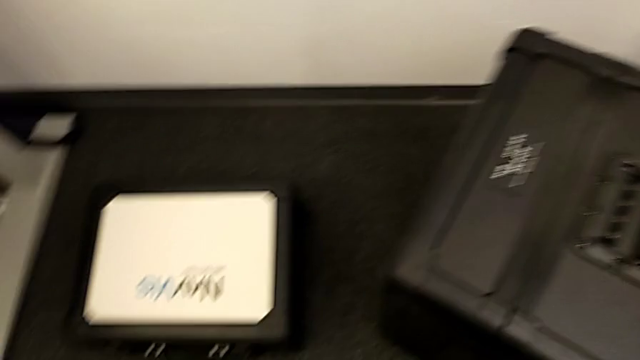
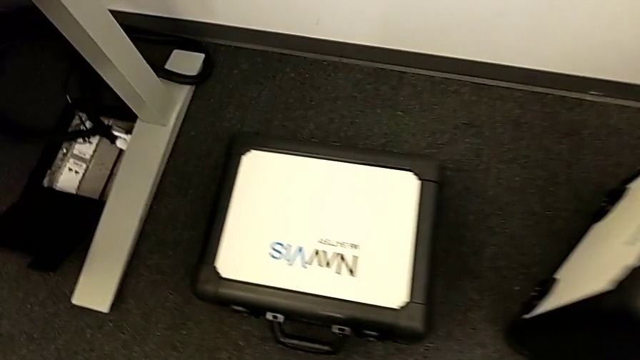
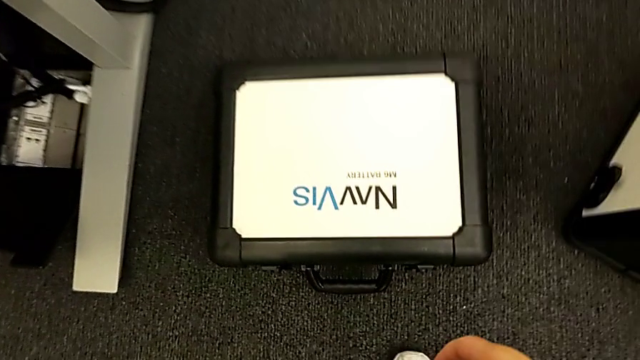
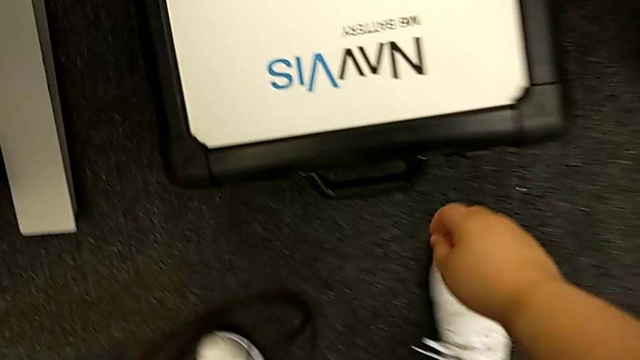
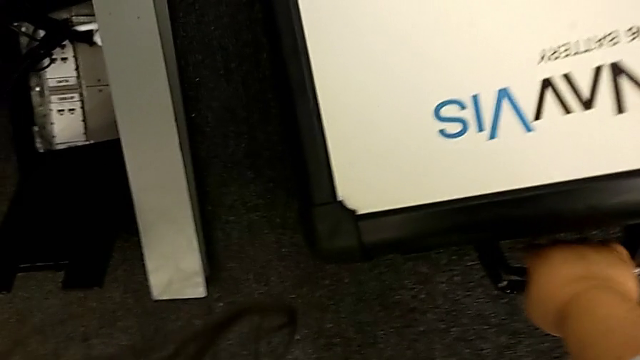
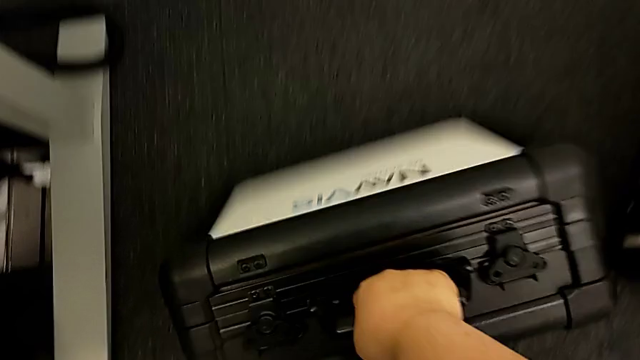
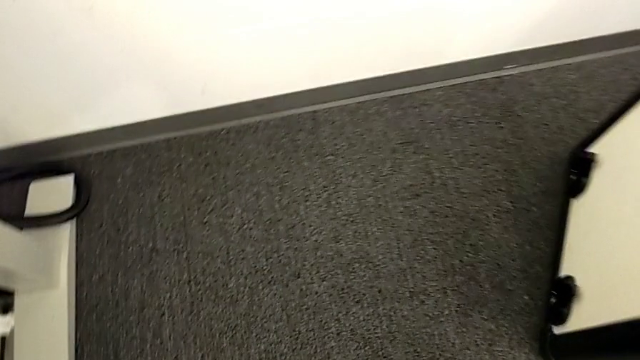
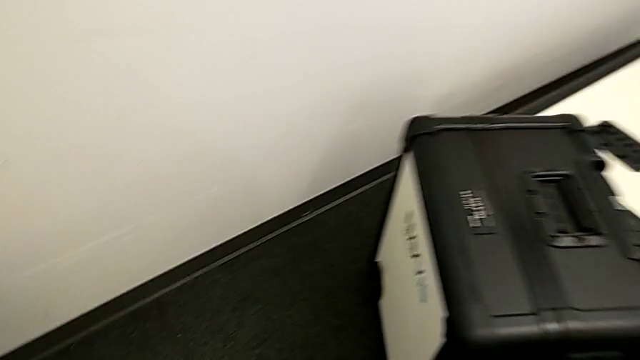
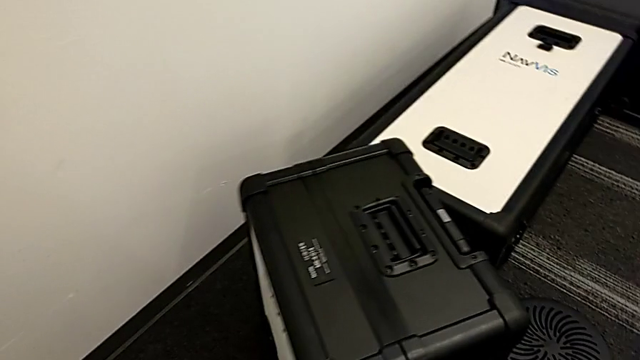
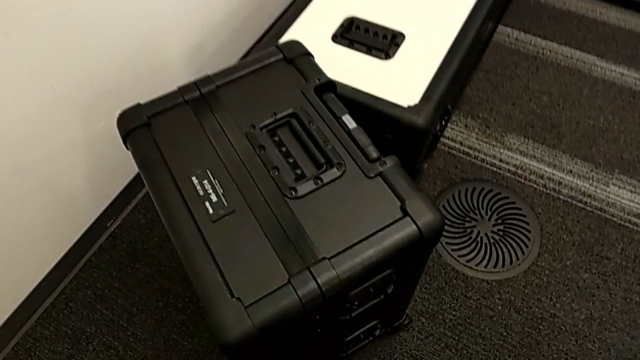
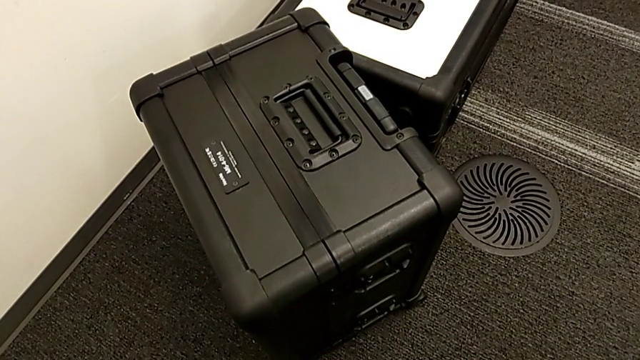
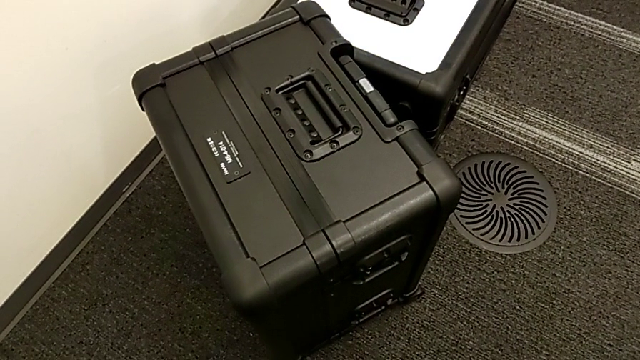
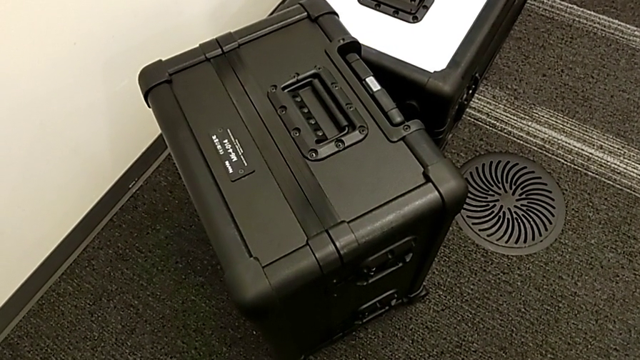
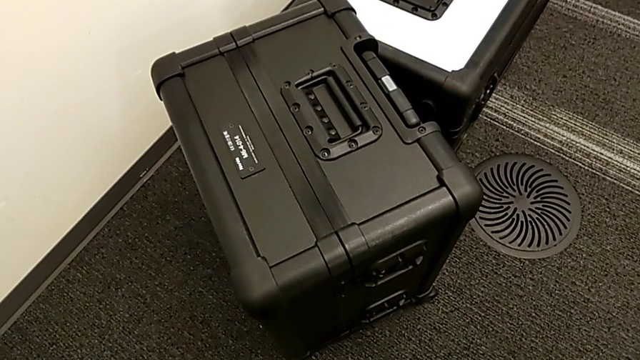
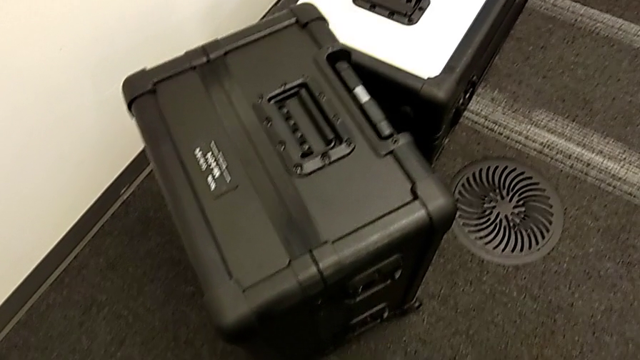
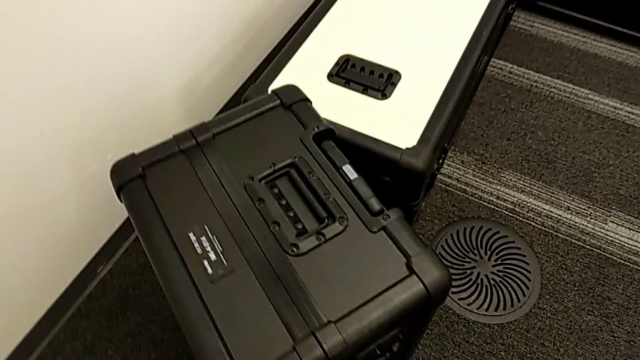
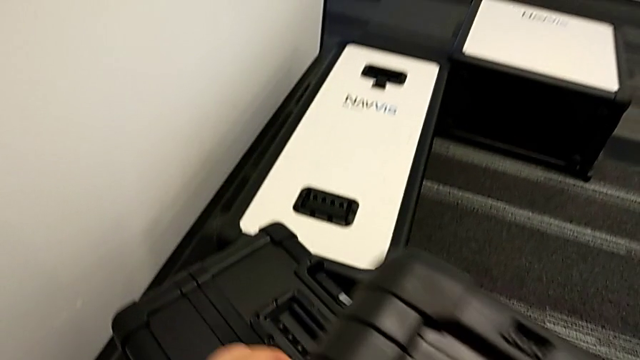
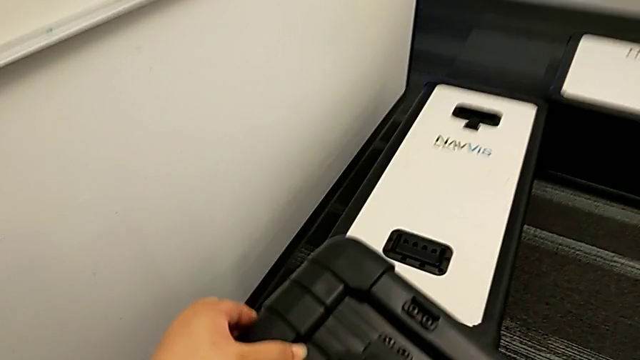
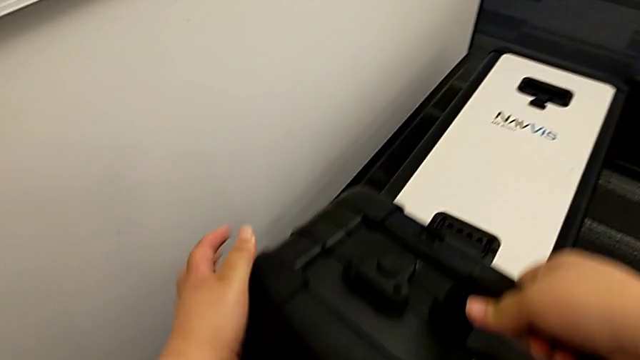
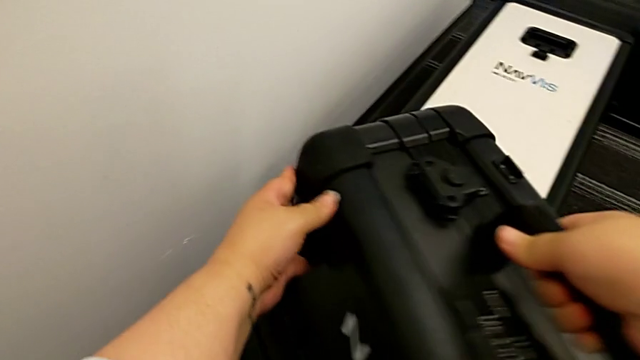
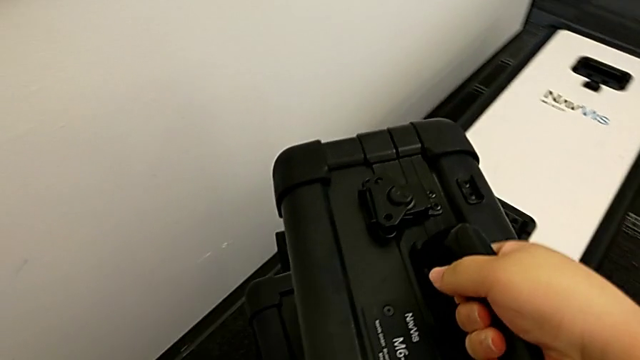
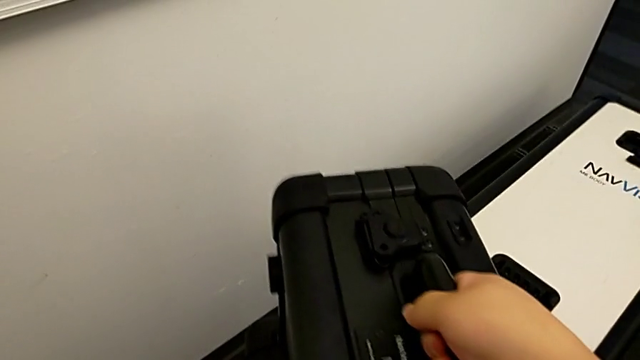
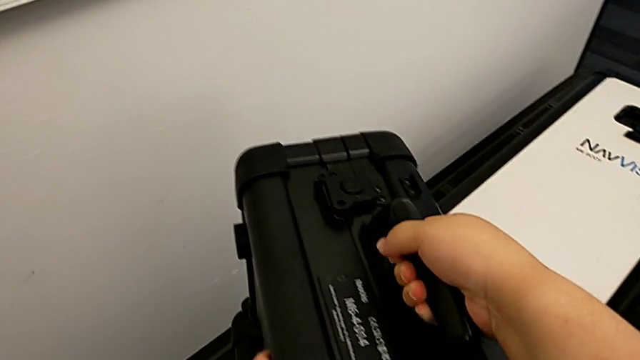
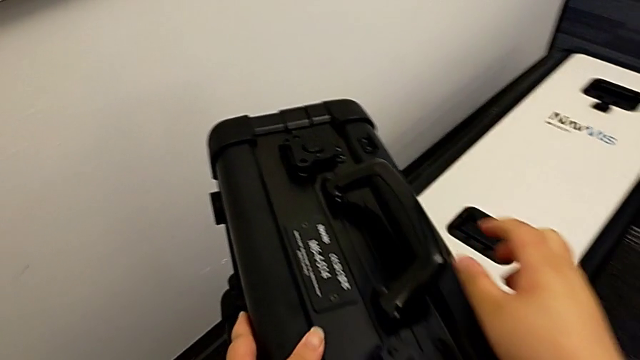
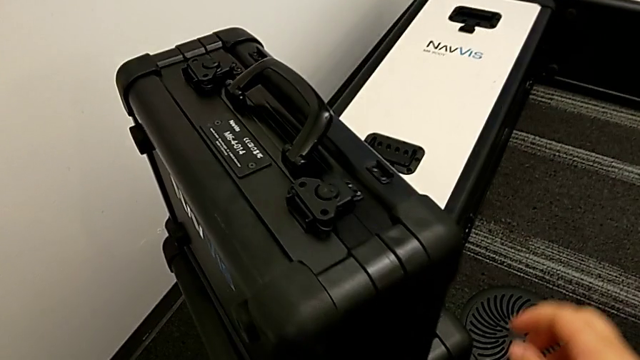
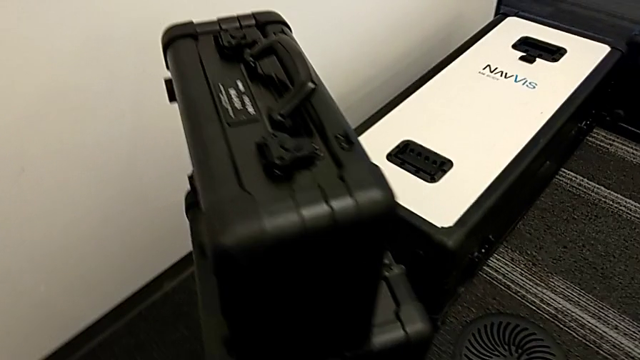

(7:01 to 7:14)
The camera wearer is laying the box down. They grab the battery box and place it.

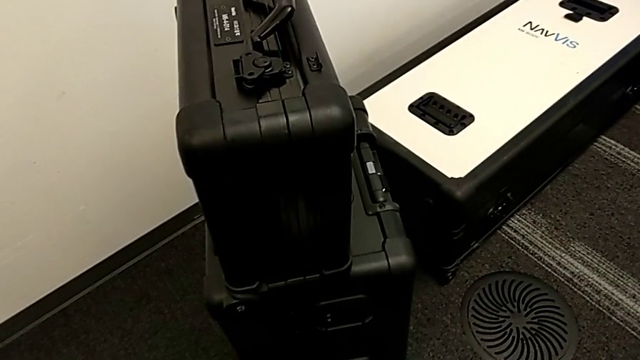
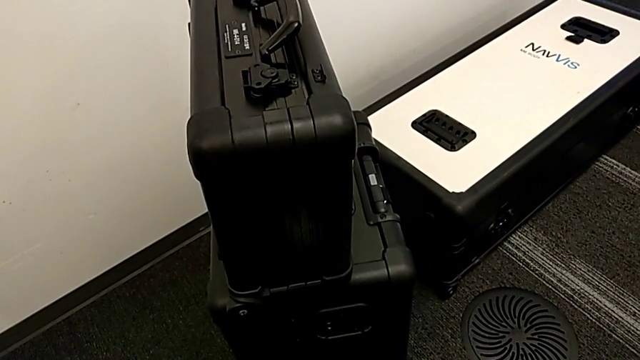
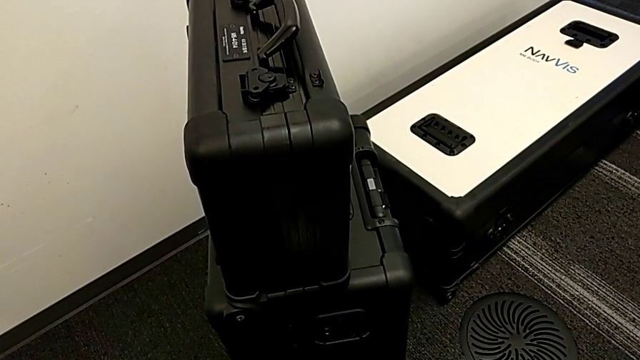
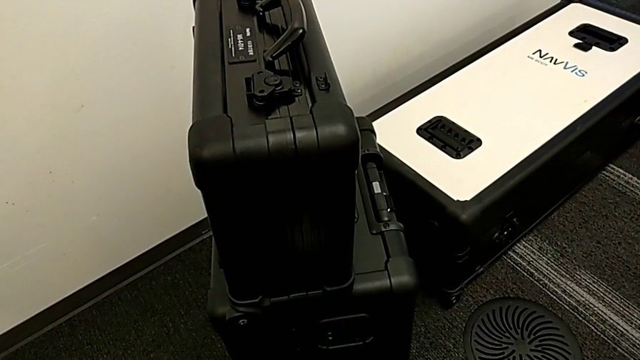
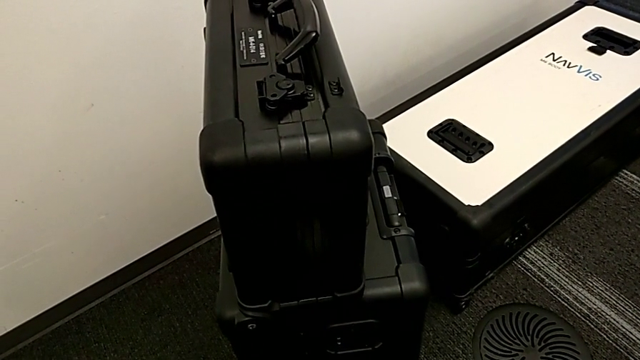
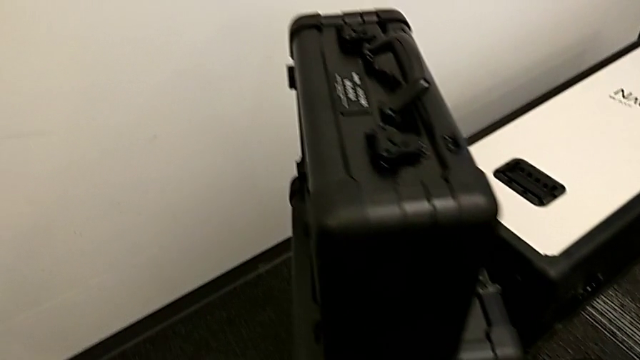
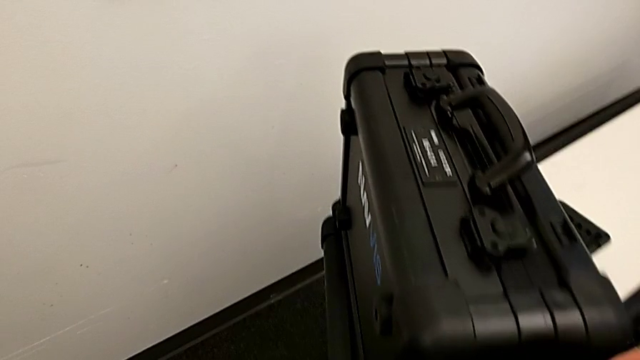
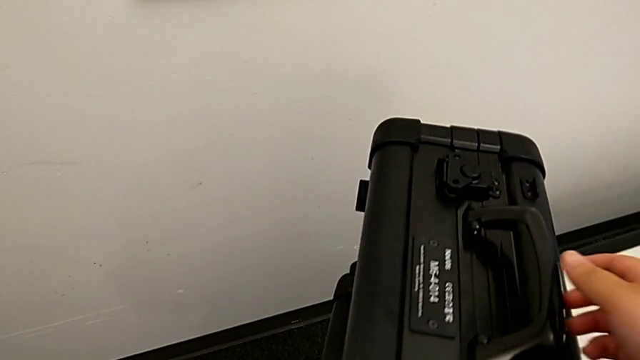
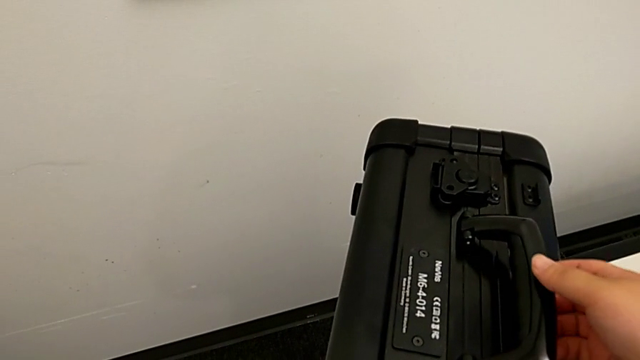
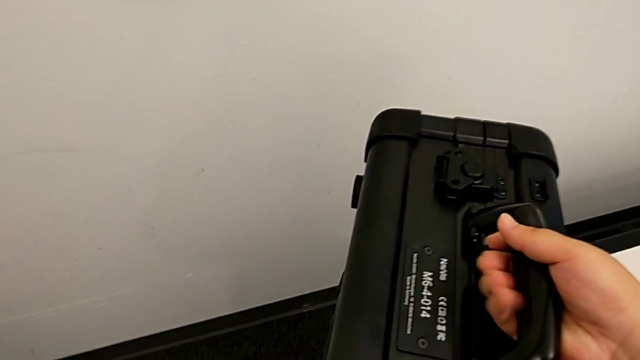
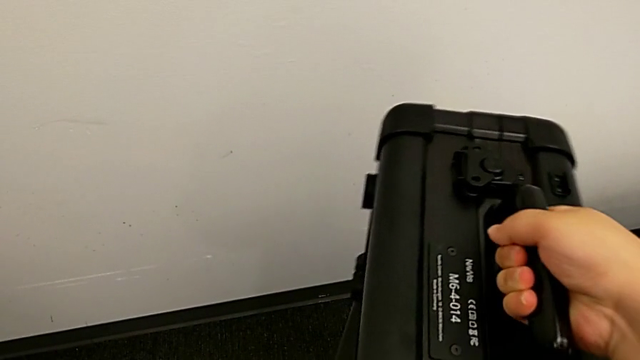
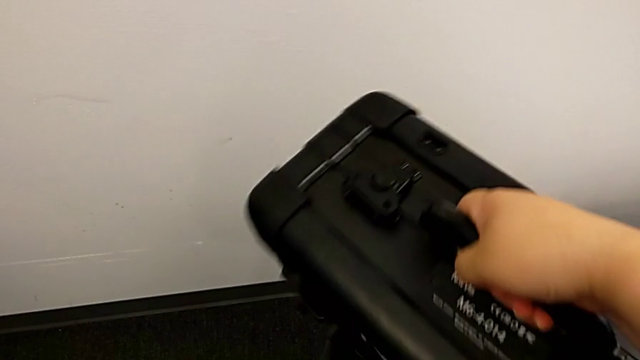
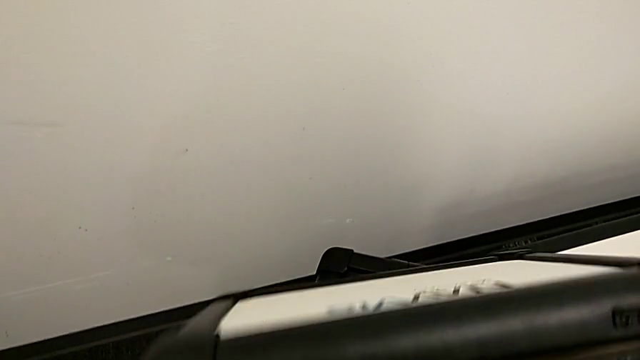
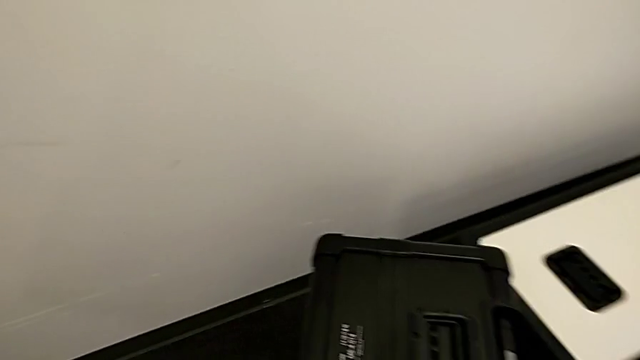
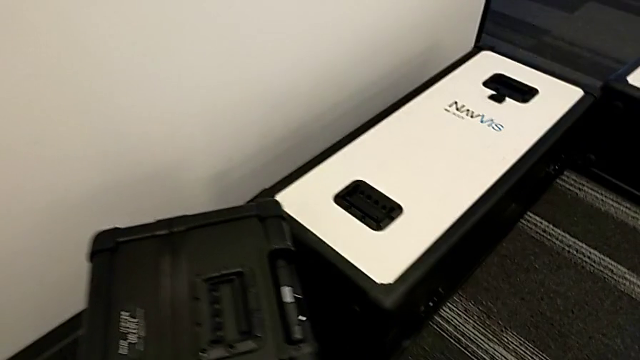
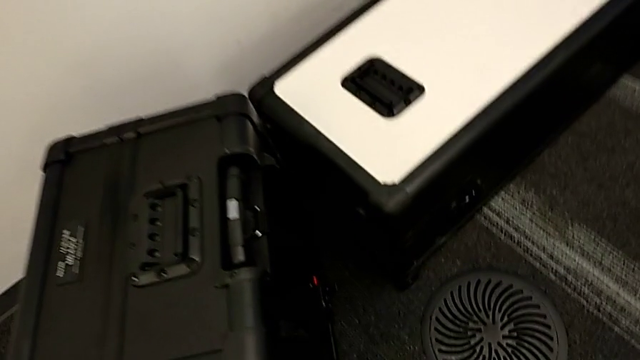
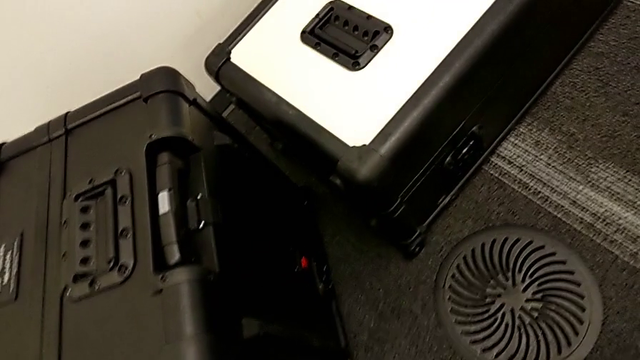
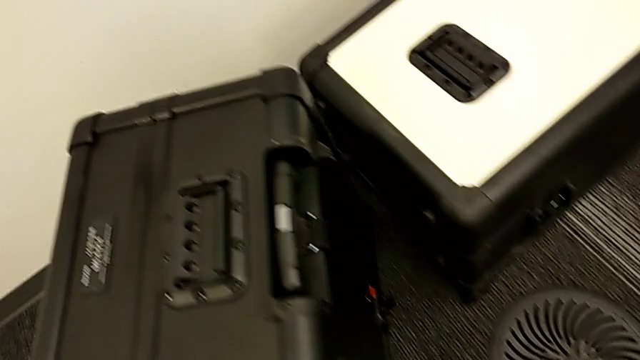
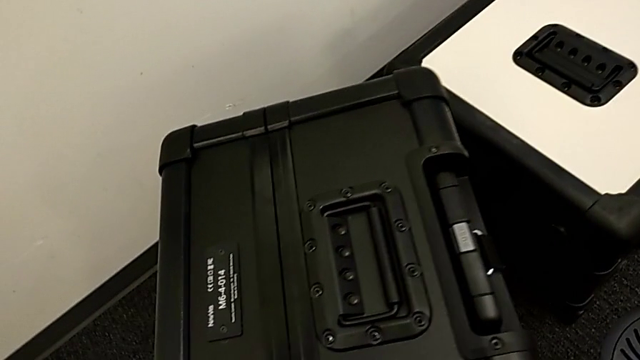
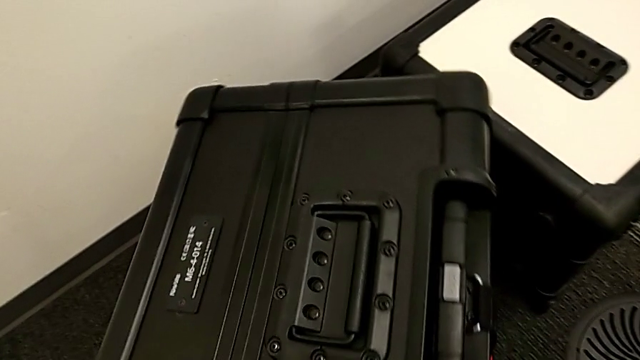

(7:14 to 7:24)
The camera wearer is laying the box down. They grab the battery box.
